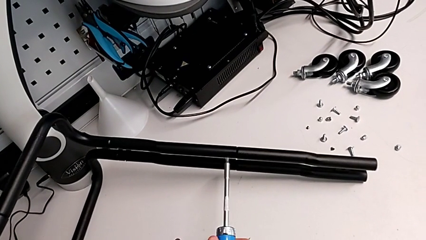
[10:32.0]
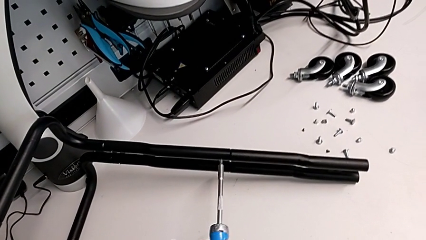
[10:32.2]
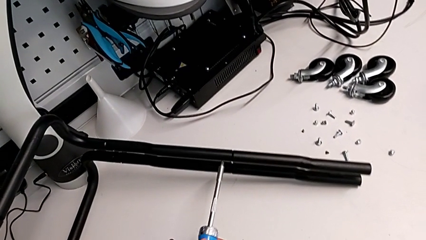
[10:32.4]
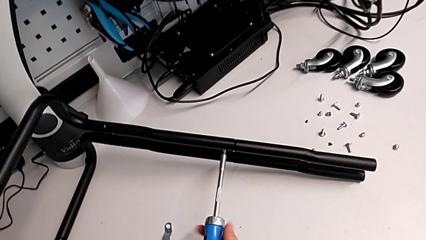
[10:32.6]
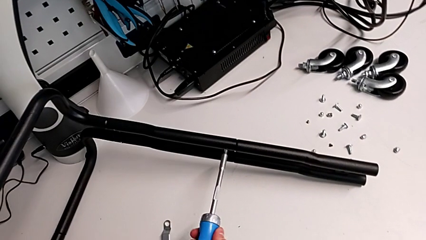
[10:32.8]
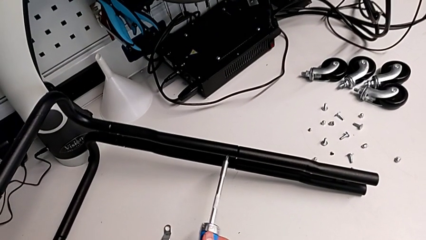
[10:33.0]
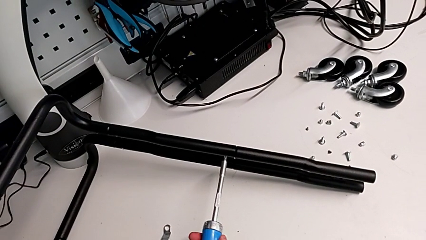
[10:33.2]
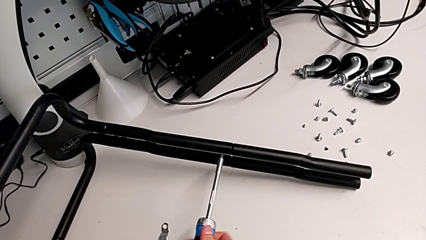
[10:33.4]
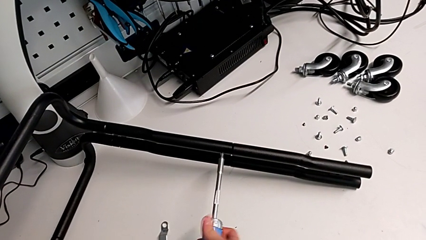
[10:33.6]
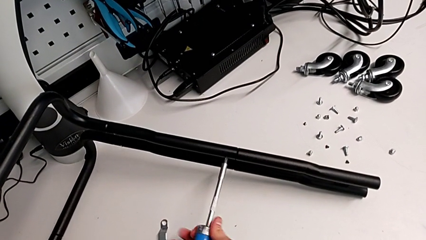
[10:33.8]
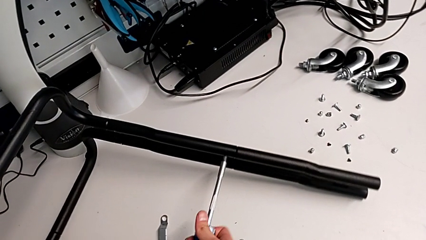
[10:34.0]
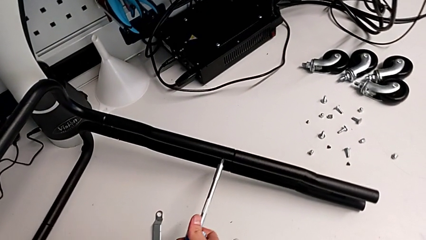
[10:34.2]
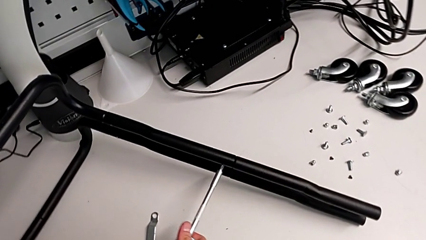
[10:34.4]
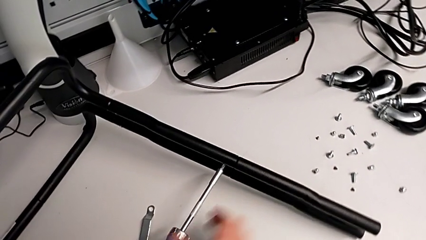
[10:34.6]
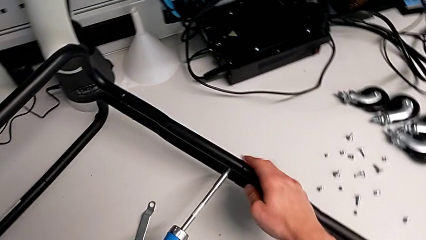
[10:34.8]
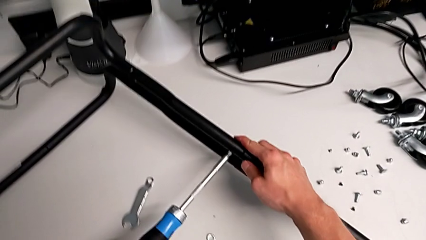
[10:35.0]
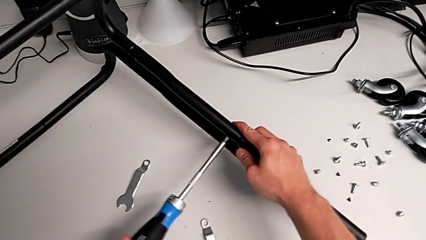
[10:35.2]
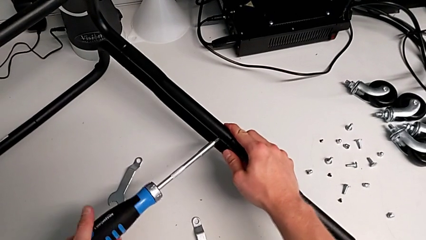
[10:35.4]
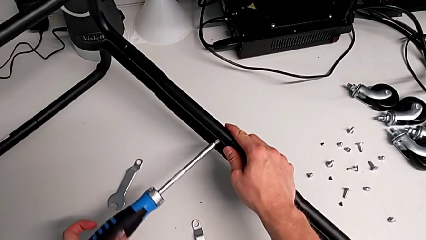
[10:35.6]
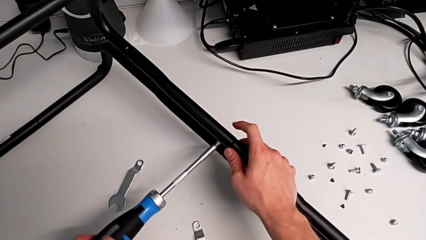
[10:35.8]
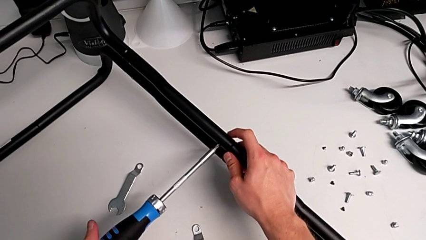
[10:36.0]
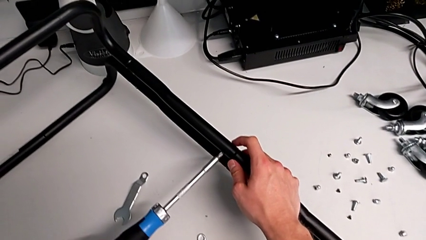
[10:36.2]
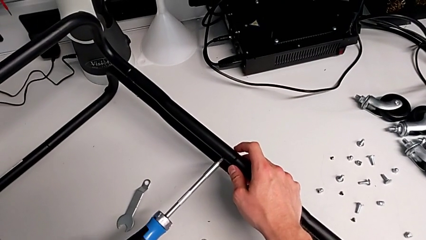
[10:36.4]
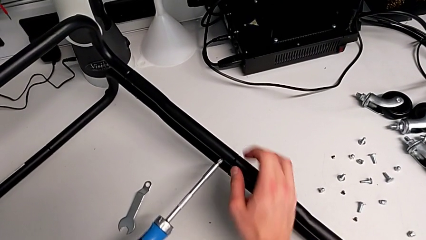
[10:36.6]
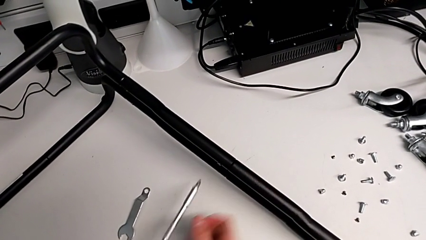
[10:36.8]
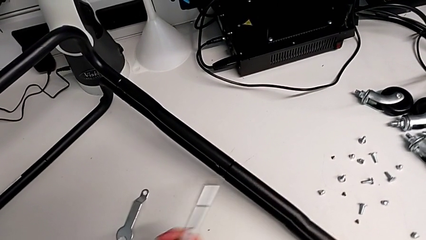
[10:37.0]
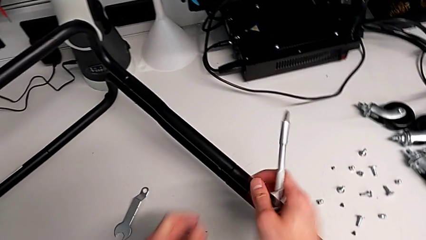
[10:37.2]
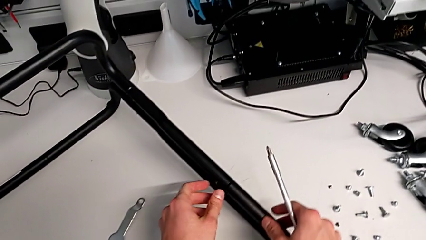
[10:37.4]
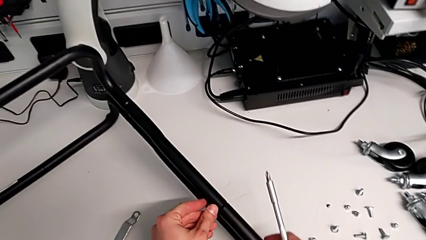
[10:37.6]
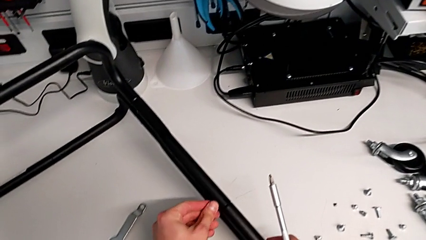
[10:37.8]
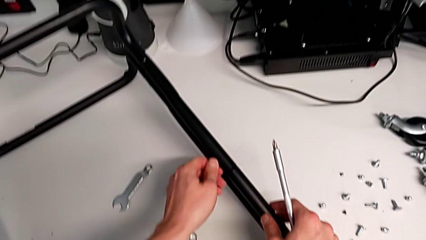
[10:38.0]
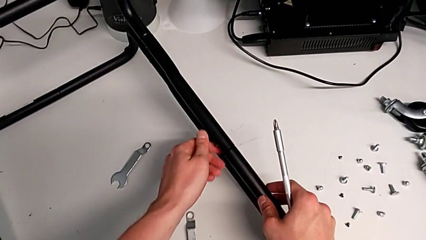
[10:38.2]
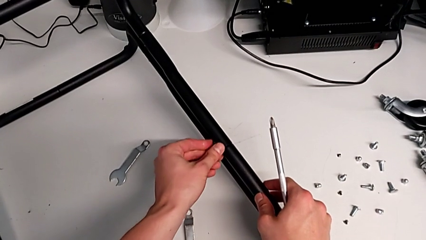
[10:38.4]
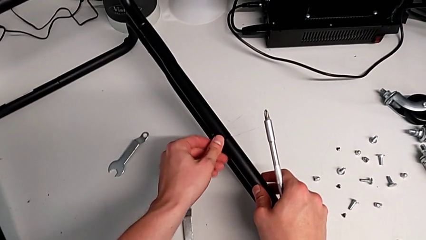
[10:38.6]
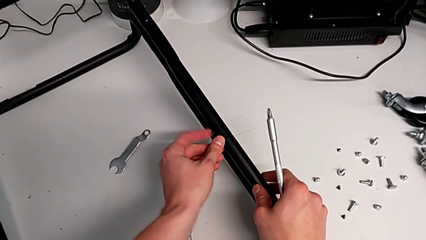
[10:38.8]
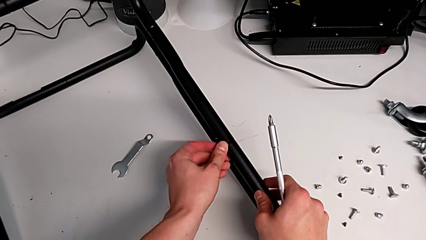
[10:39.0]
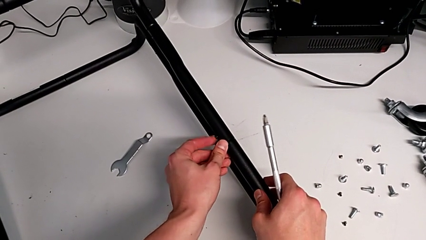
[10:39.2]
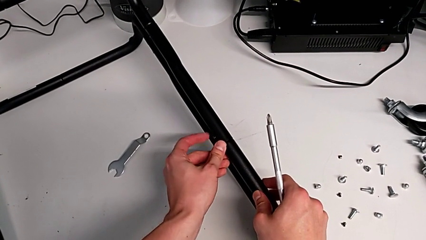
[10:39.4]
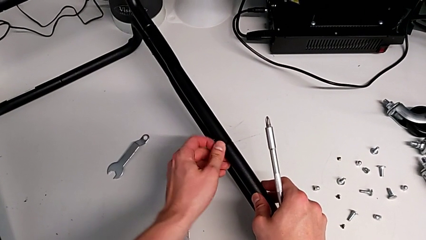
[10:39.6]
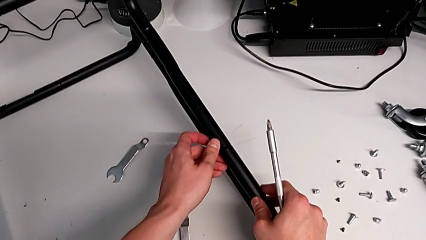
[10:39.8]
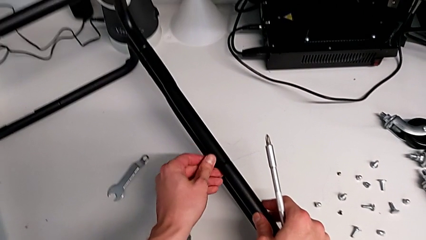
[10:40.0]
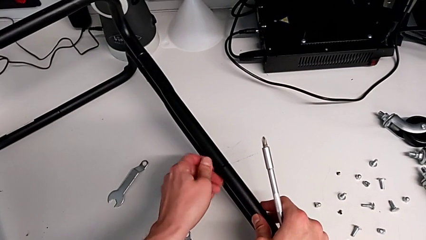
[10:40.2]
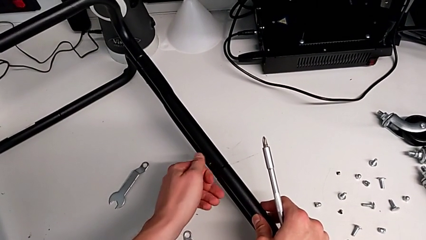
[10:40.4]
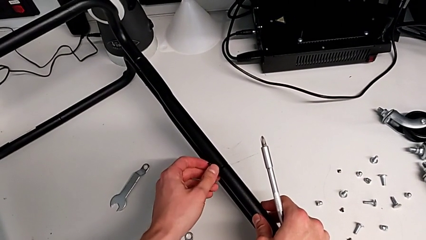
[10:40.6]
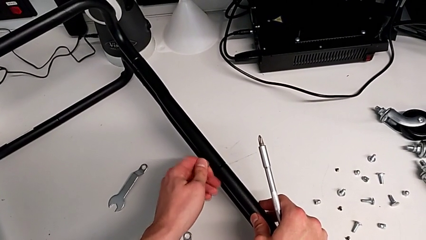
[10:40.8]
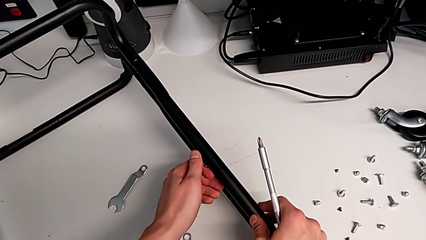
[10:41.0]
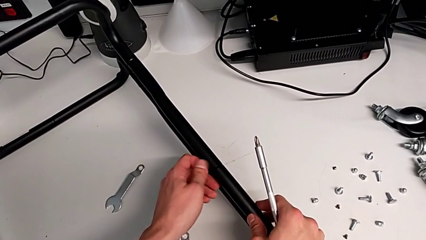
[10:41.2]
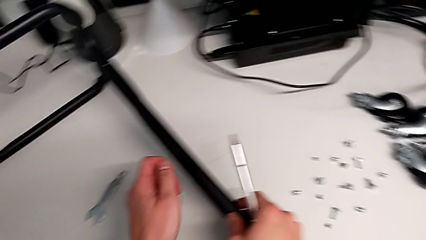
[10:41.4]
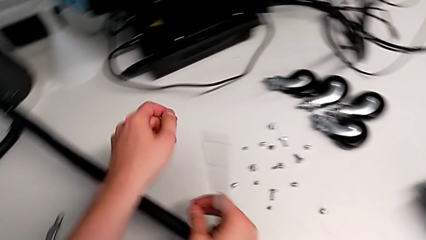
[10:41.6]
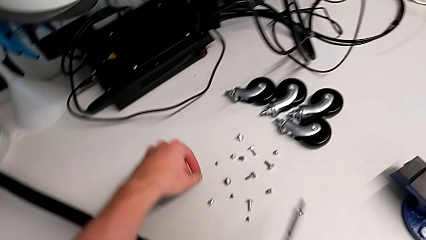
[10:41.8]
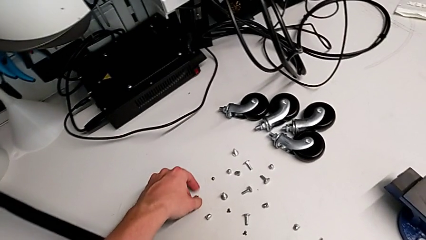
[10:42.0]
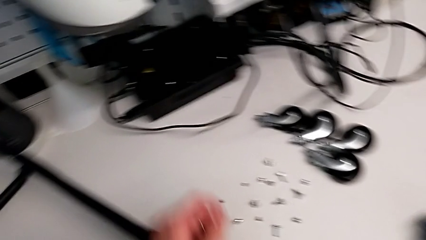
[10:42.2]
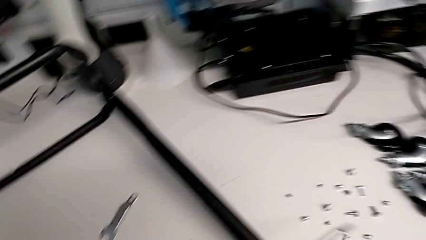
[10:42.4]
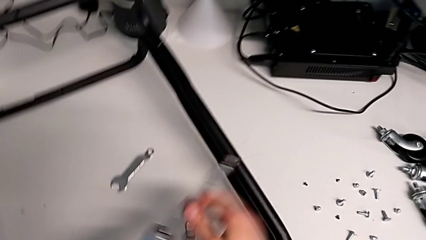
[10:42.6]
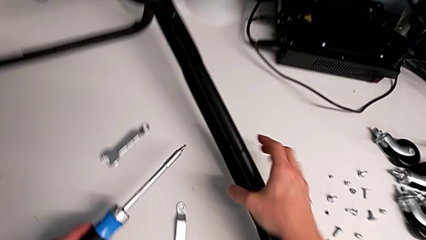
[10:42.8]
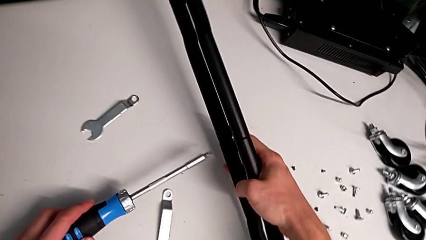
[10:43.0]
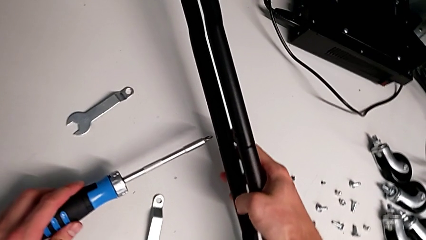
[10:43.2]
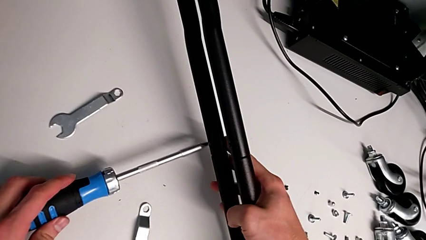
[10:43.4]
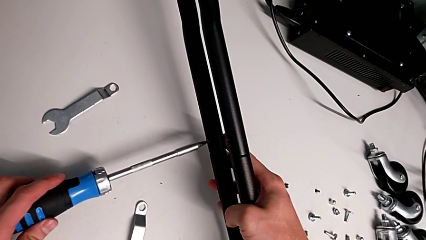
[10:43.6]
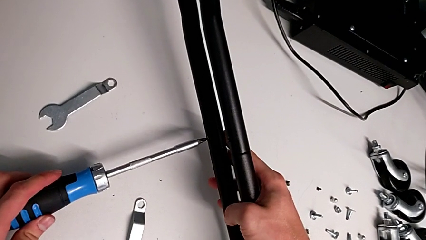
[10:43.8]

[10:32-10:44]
The camera wearer is unscrewing the first screw from the third leg of the furniture. They keep unscrewing the screw.

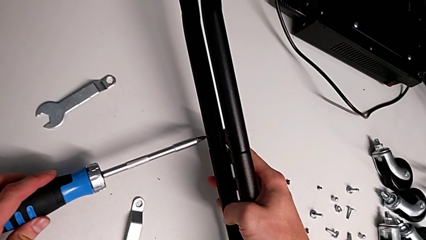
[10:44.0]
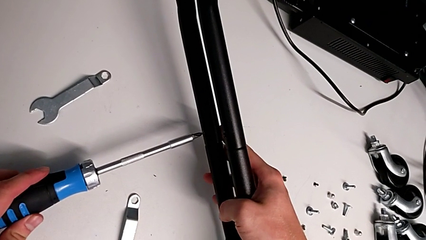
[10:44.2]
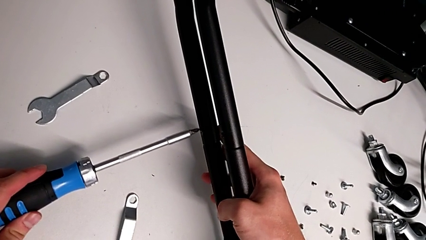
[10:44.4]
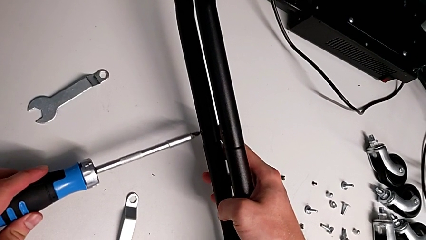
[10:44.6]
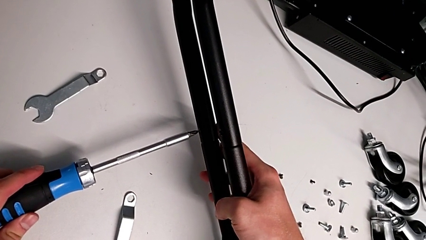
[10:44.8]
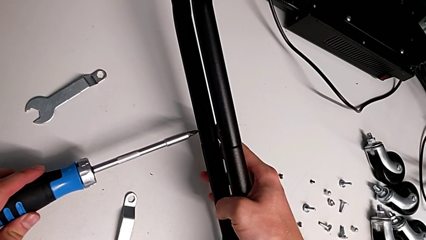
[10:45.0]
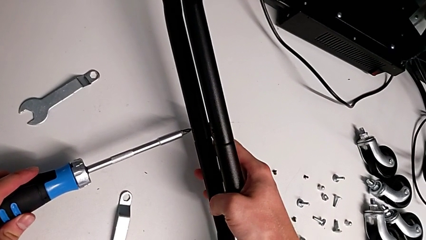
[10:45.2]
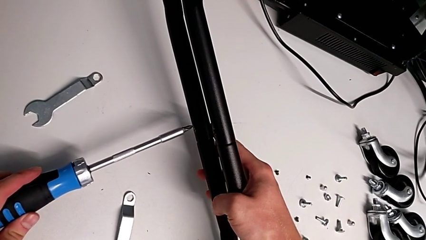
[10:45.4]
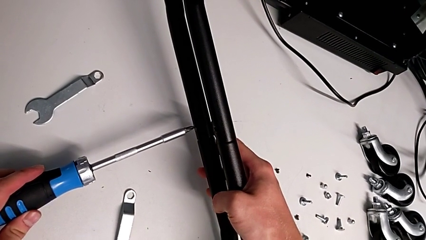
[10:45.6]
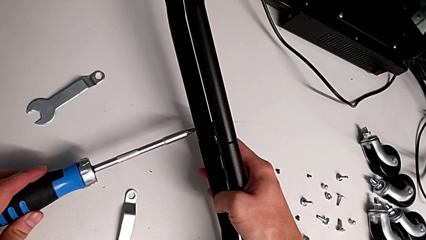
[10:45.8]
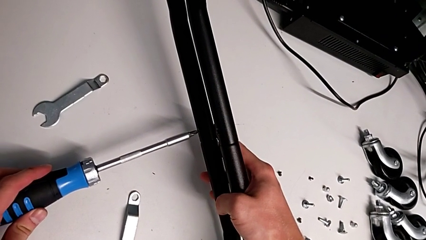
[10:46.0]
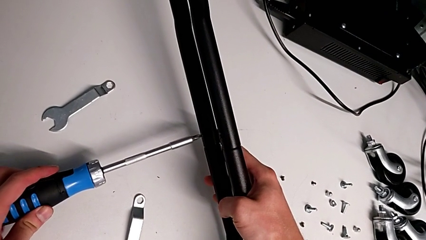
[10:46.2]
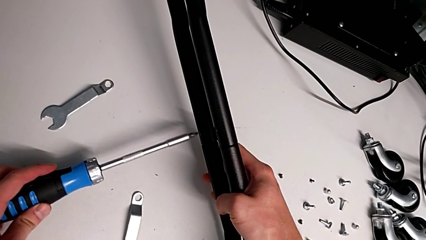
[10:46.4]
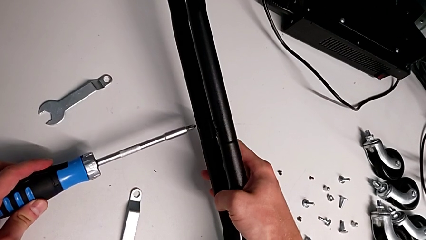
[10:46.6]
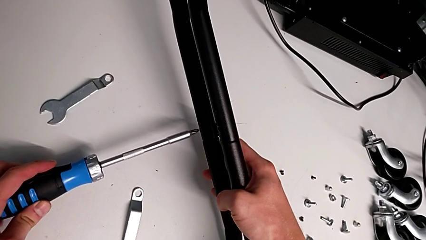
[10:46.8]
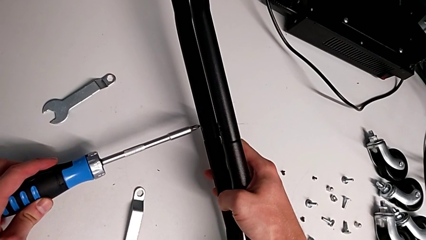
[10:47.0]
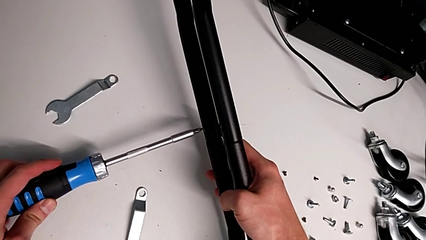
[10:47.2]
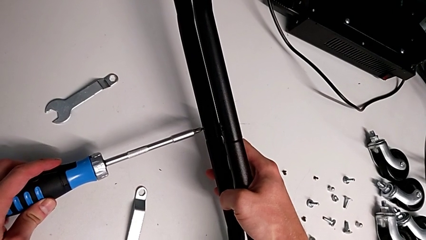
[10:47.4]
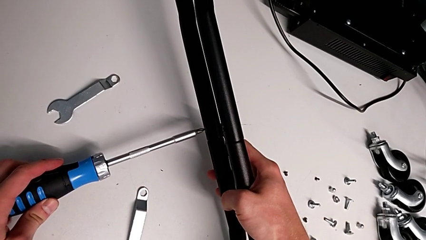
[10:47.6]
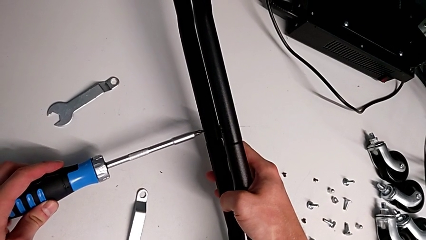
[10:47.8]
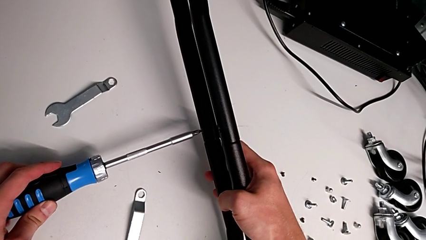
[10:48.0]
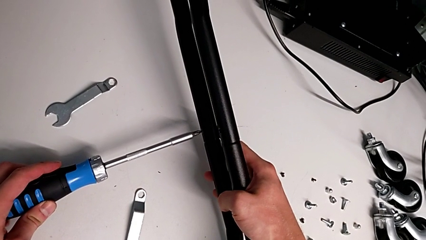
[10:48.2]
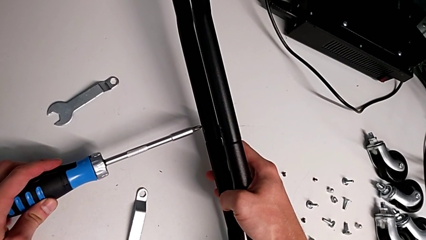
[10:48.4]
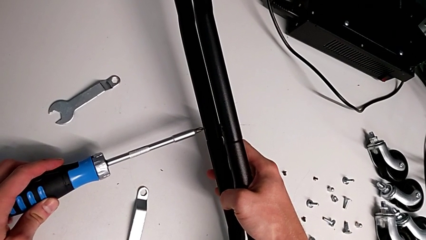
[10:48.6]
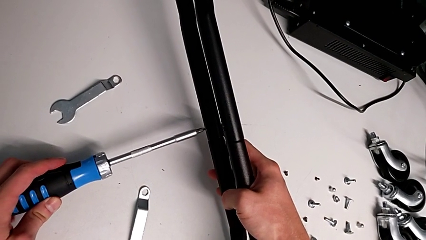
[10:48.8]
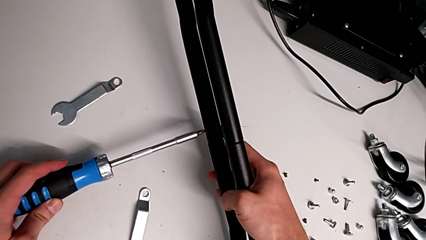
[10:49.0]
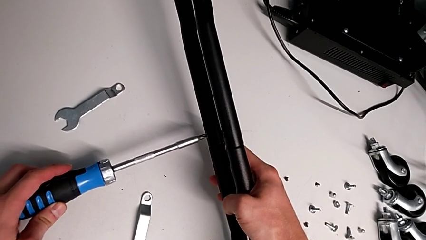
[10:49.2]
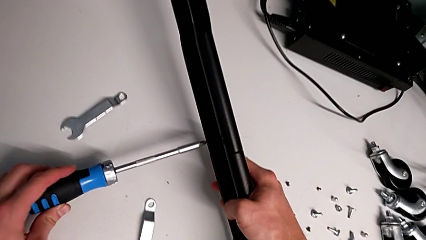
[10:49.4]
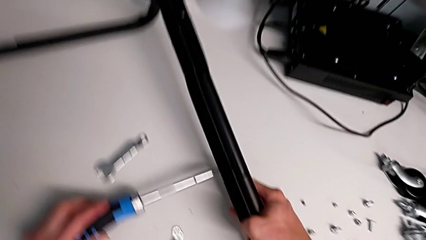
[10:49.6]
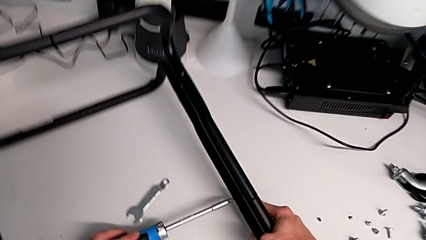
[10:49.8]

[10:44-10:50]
The camera wearer is unscrewing the first screw from the fourth leg of the furniture. They begin to unscrew the screw.
